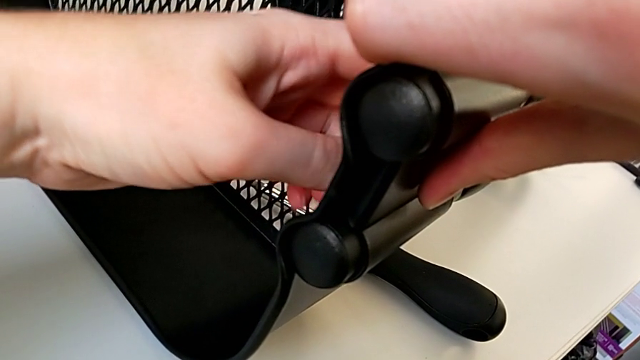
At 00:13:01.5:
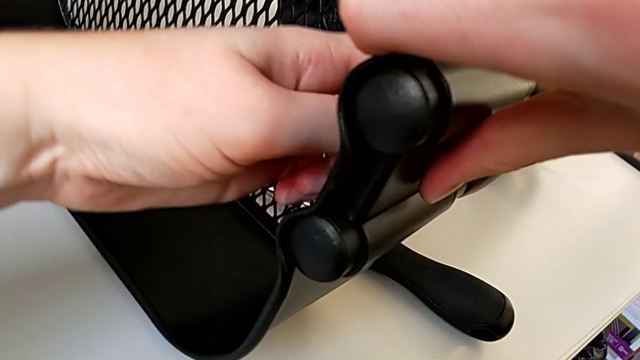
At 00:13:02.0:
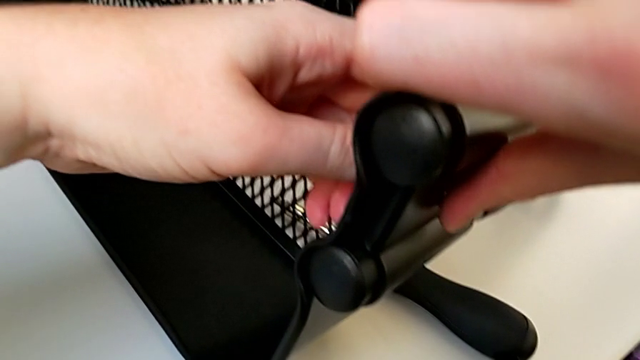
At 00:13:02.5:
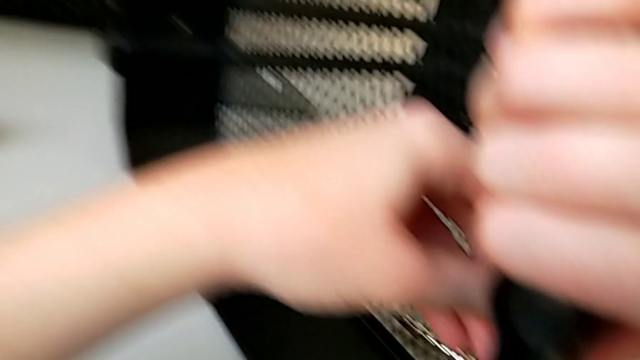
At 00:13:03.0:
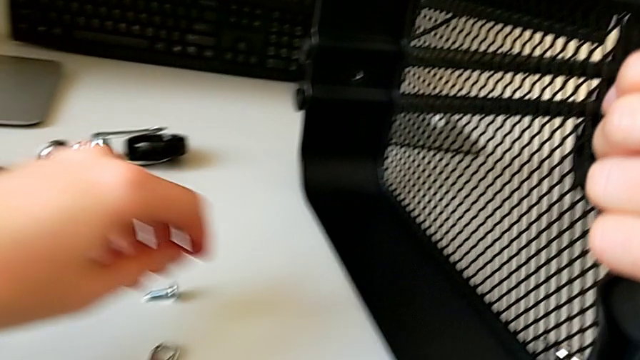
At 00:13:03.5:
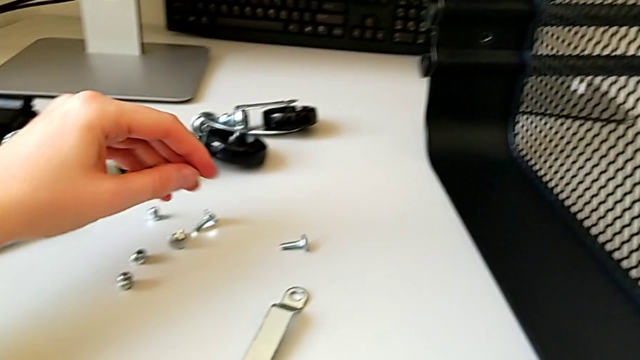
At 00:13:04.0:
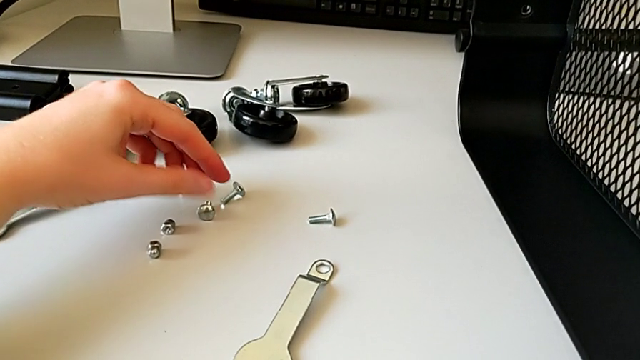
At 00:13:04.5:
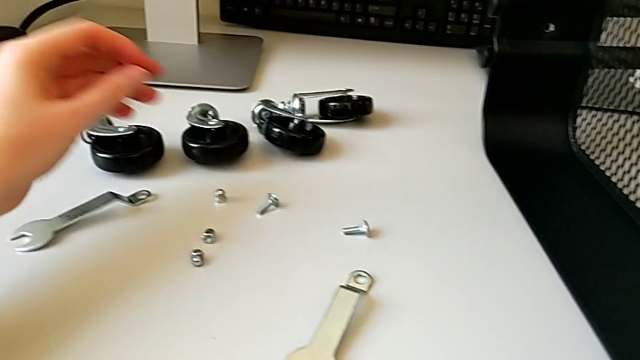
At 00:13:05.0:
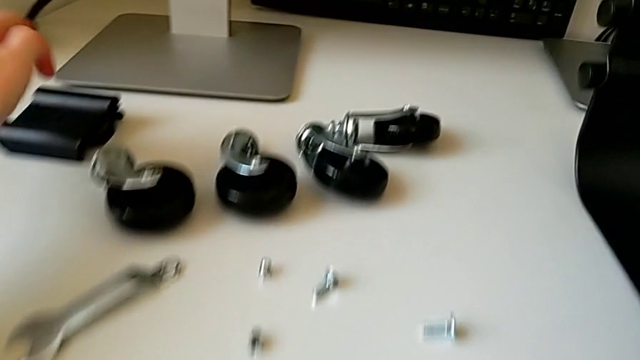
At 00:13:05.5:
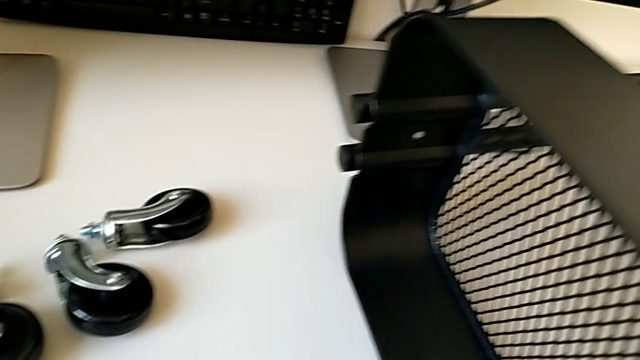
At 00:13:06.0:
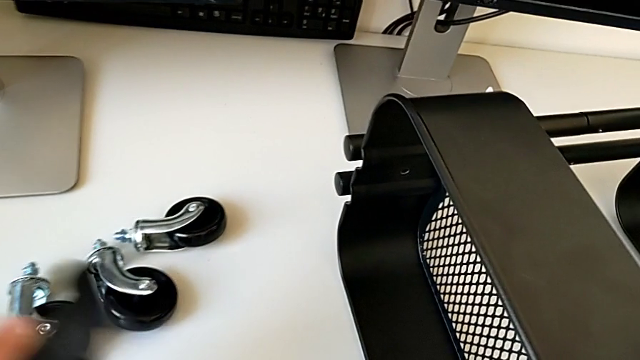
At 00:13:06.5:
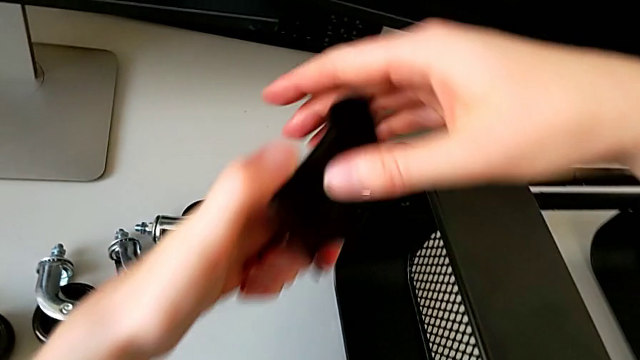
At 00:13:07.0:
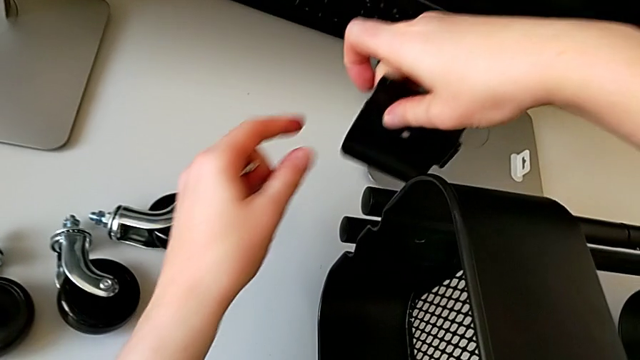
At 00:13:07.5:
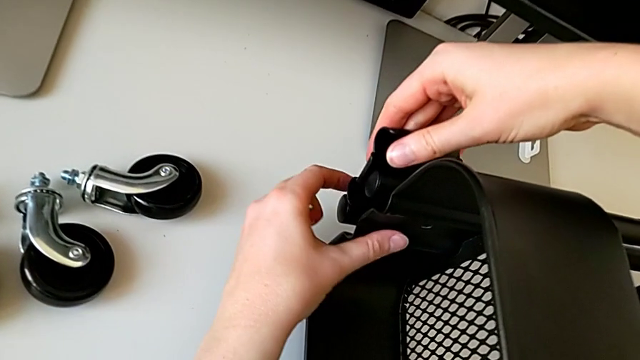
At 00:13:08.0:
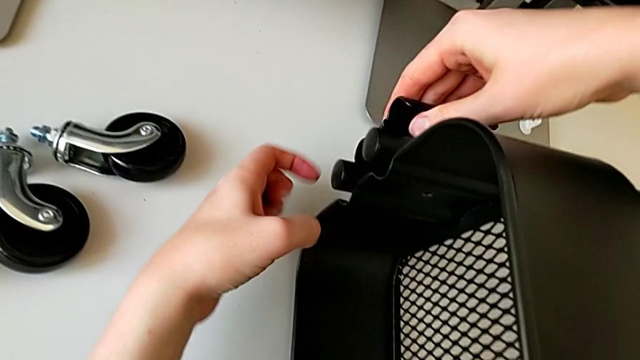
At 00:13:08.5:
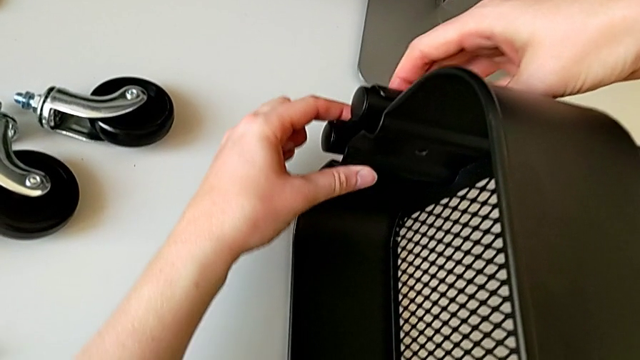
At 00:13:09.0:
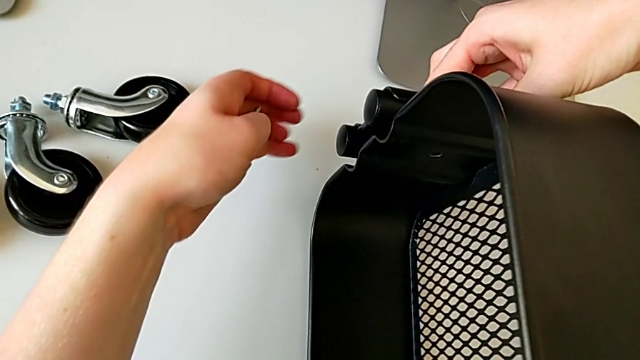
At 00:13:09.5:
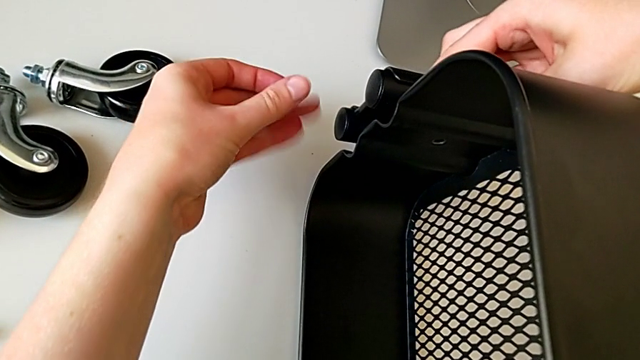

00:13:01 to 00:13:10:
The camera wearer is screwing the third bracket into place. They grab the bolt, grab the bracket, assemble it and align it.

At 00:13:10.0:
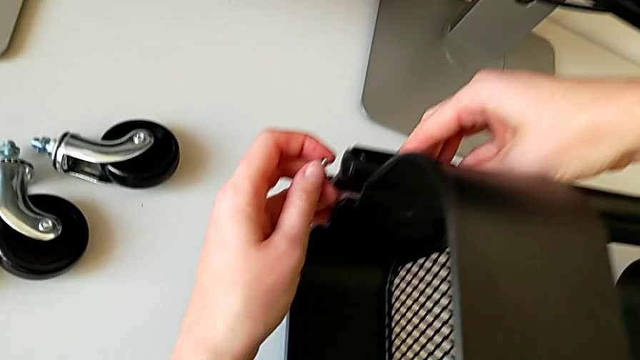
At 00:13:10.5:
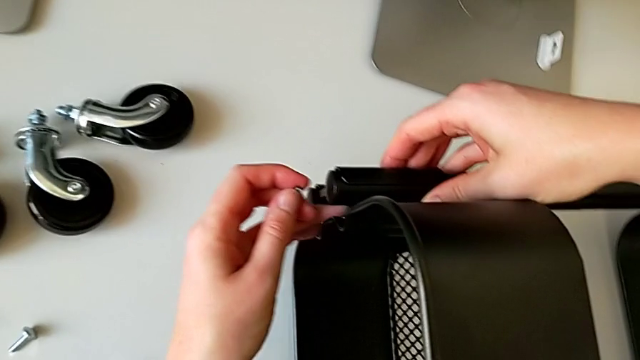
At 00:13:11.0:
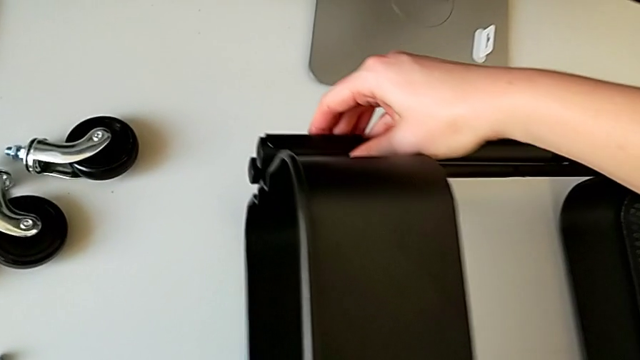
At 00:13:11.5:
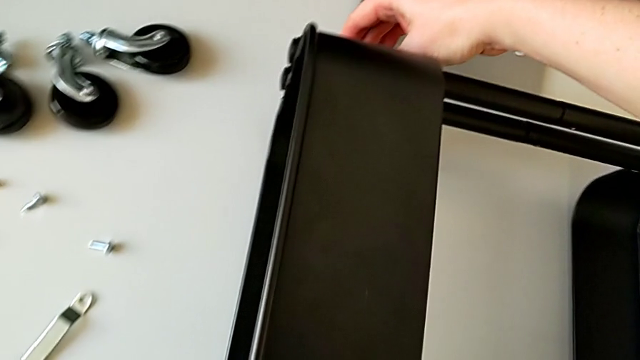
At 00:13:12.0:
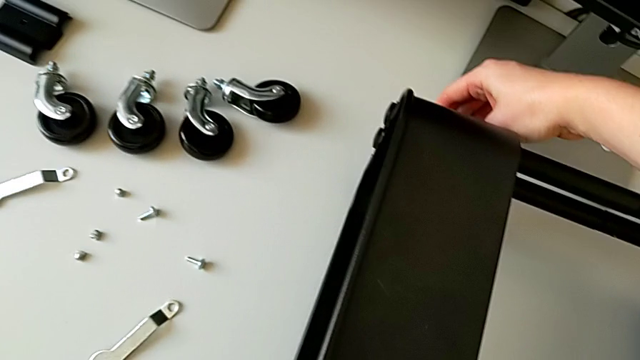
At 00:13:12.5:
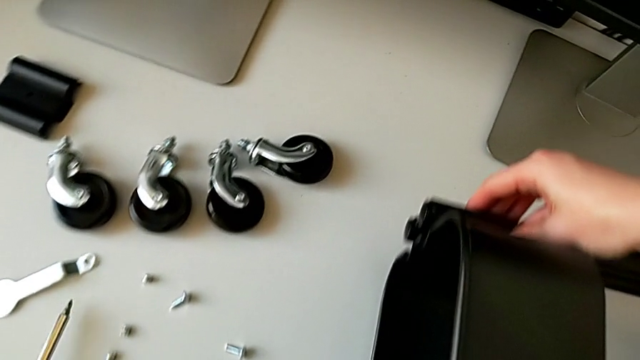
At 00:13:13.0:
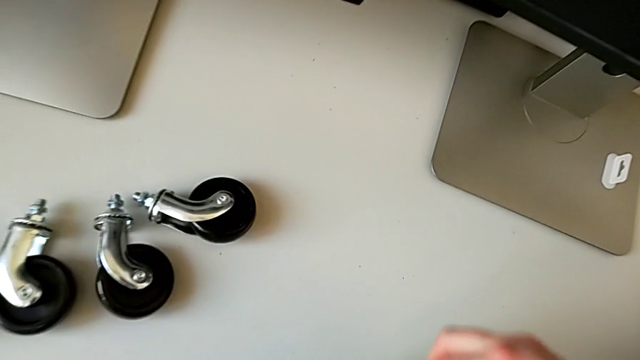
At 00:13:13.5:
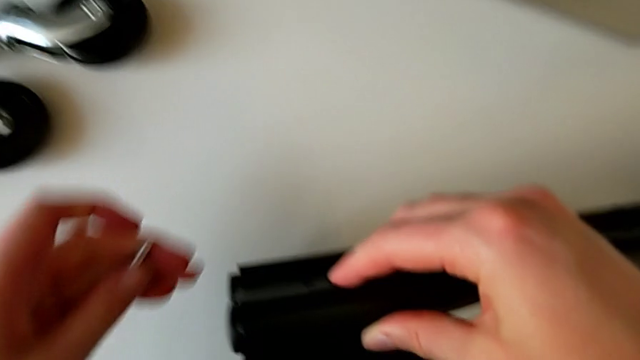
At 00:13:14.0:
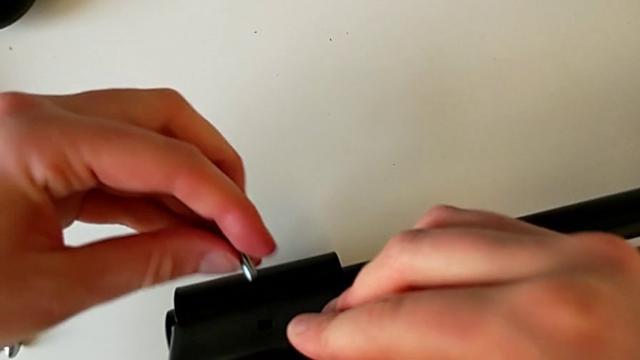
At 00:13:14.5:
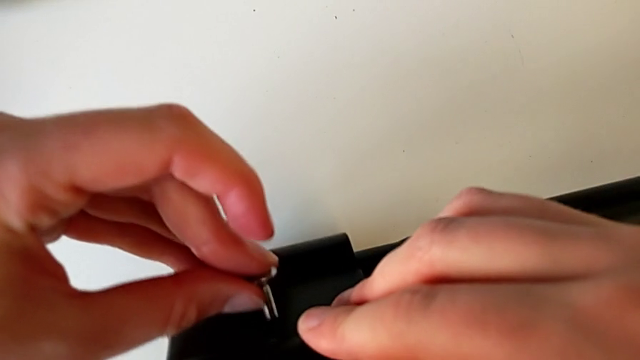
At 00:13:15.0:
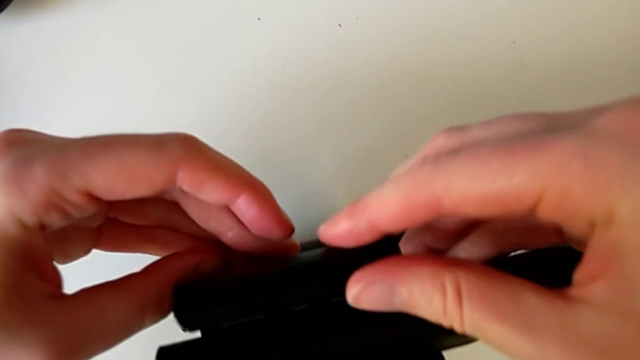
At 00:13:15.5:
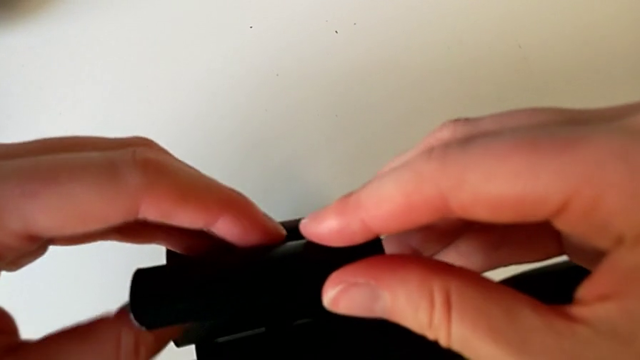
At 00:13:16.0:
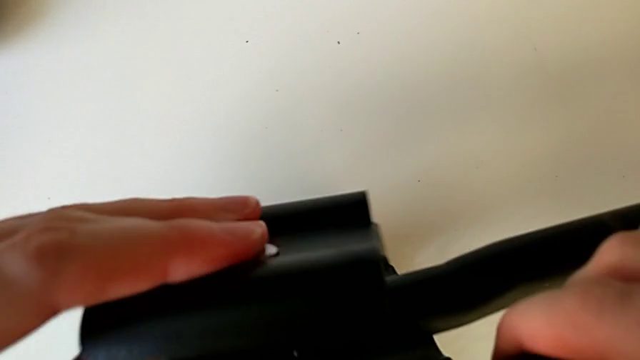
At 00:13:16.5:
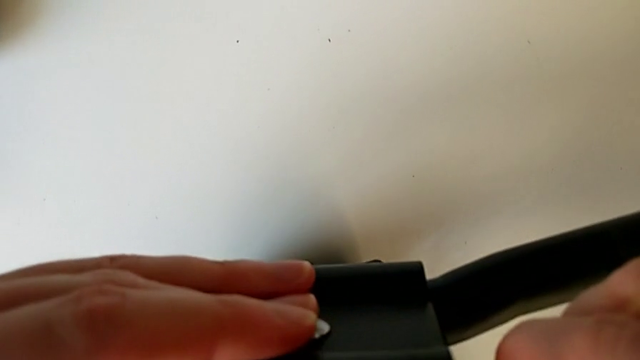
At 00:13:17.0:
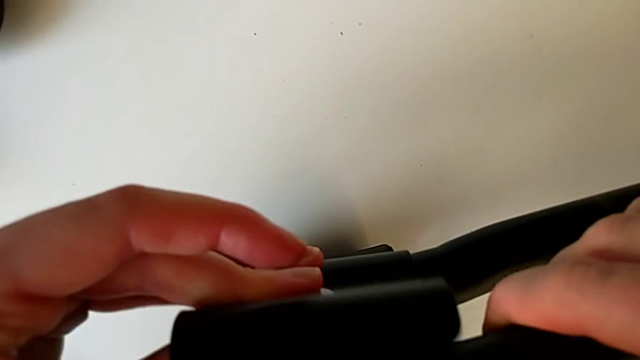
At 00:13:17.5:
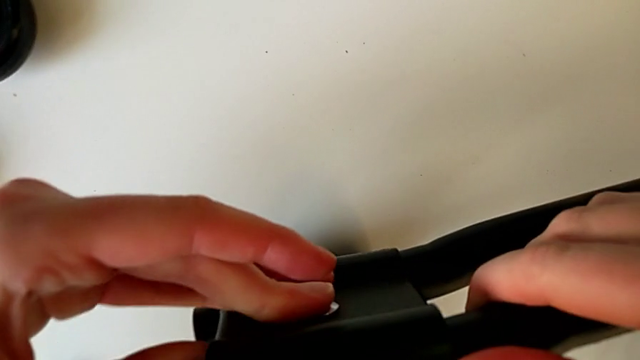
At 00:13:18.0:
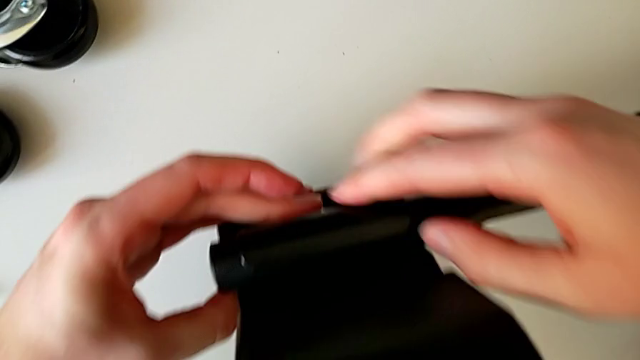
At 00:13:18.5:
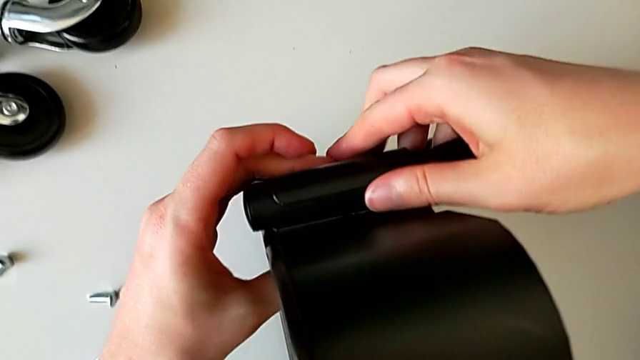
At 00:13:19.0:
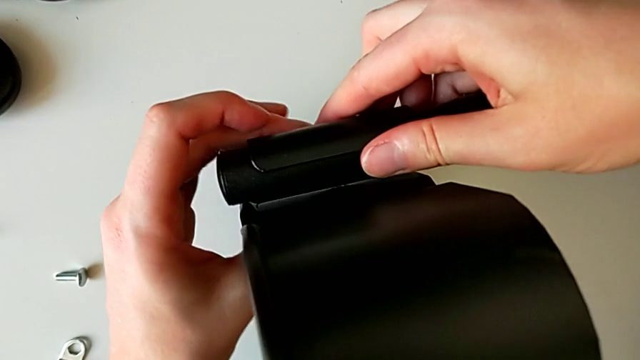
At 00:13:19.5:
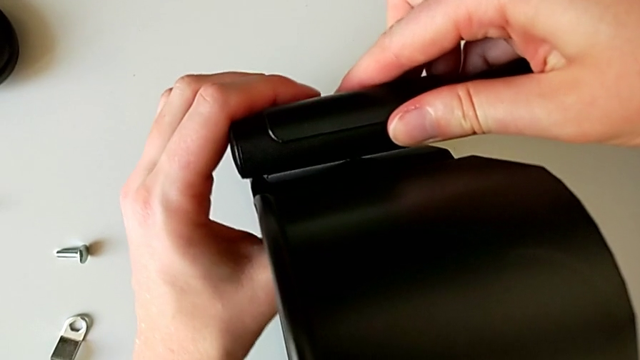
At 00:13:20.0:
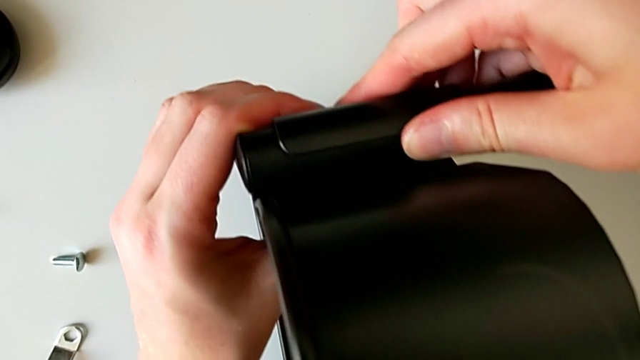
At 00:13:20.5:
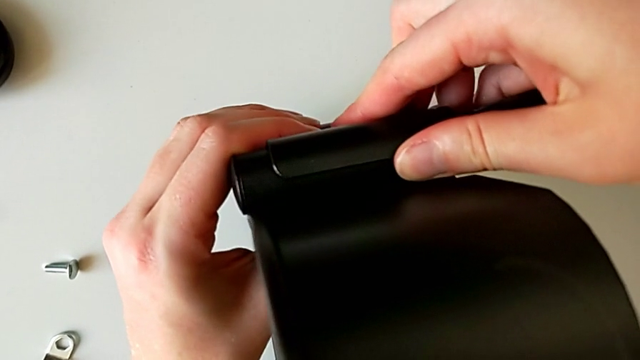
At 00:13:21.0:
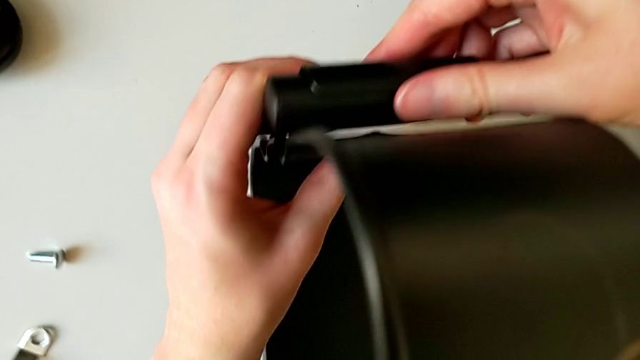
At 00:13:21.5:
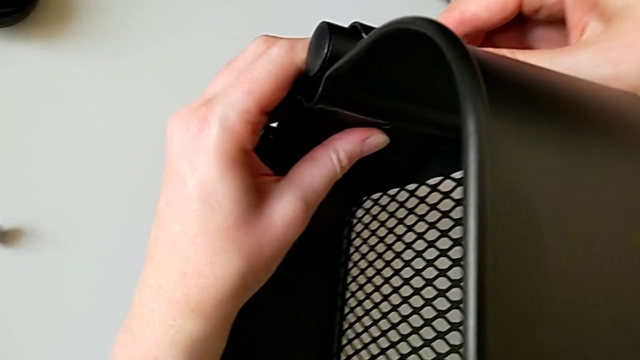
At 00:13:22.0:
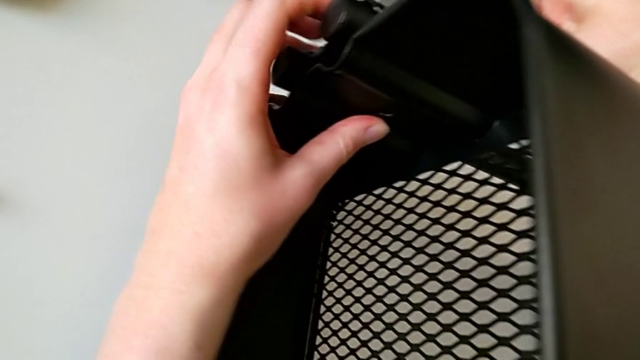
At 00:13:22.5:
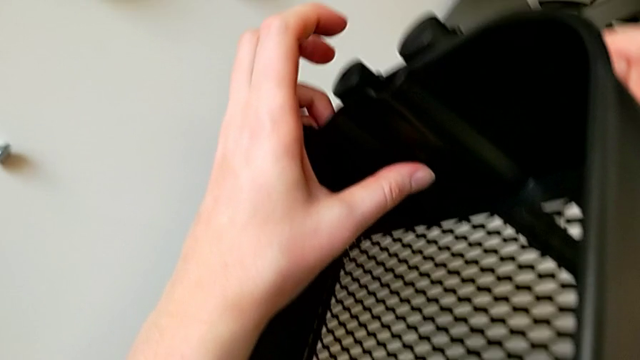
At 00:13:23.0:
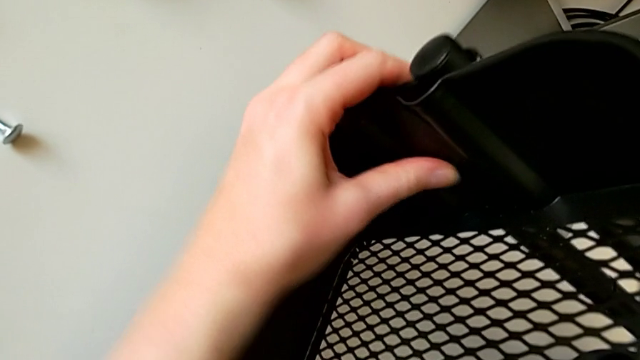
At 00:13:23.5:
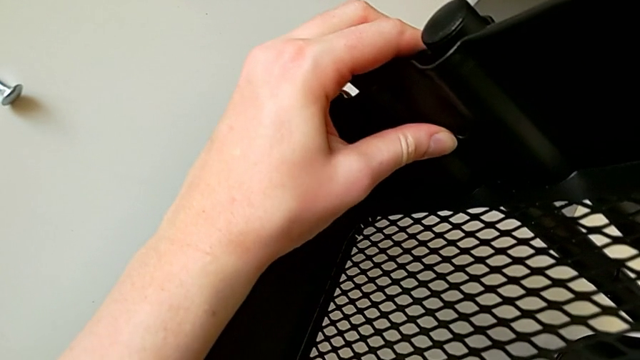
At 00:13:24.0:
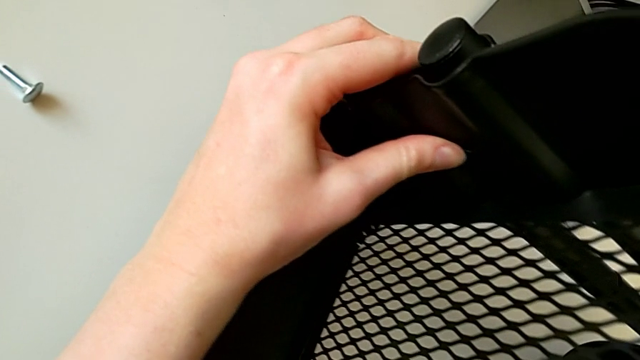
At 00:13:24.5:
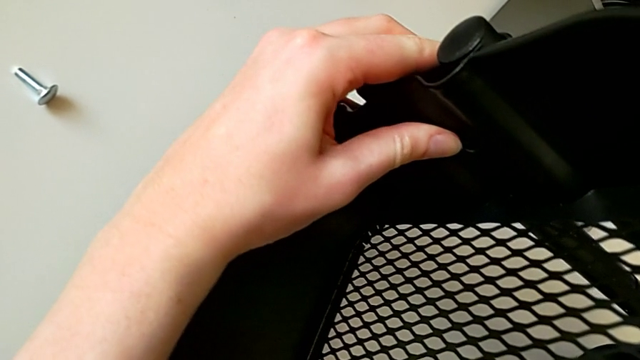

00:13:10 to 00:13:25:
The camera wearer is screwing the third bracket into place. They slide the utility cart, place the screwdriver, insert the bolt, disassemble the bracket, assemble it and align it.
